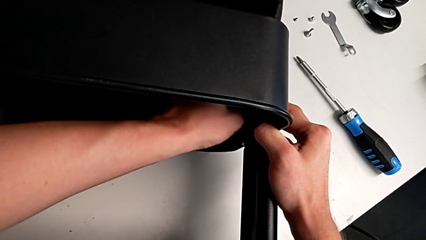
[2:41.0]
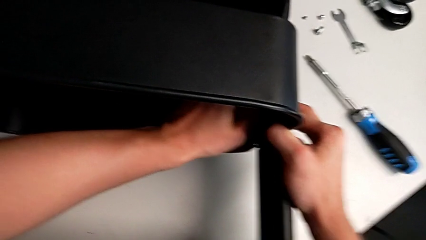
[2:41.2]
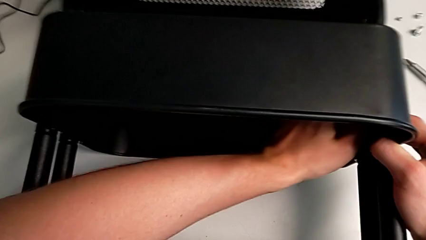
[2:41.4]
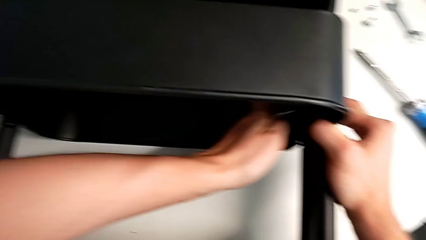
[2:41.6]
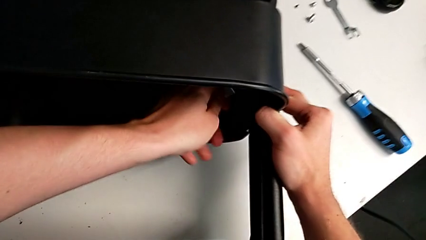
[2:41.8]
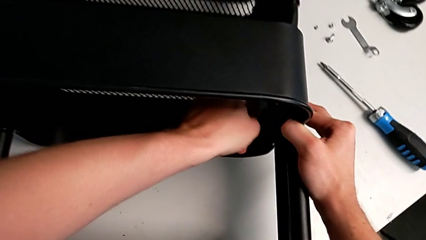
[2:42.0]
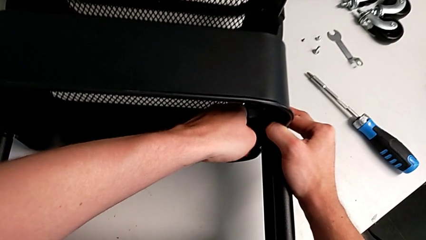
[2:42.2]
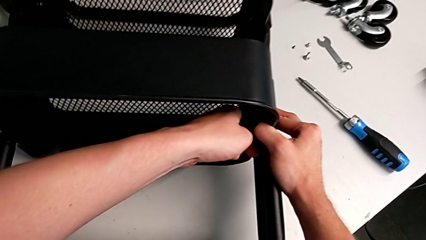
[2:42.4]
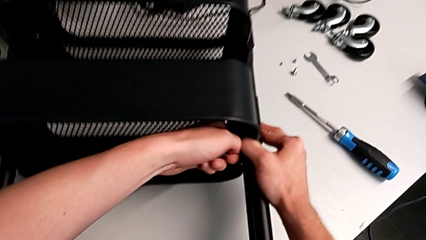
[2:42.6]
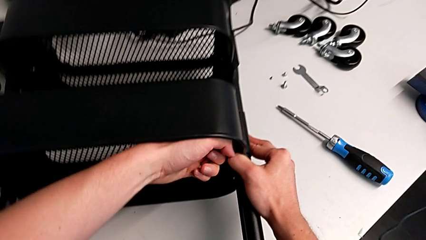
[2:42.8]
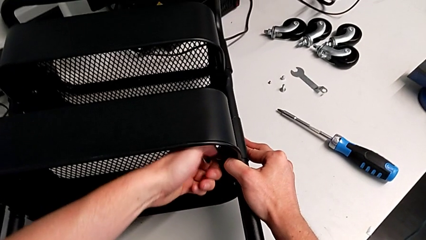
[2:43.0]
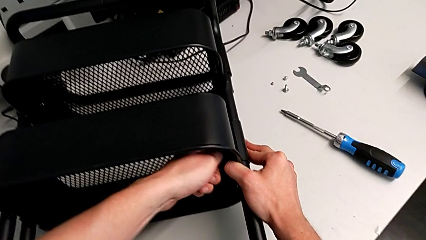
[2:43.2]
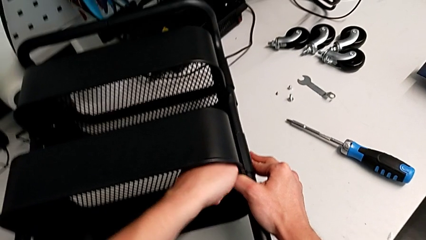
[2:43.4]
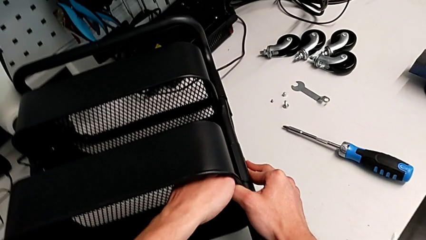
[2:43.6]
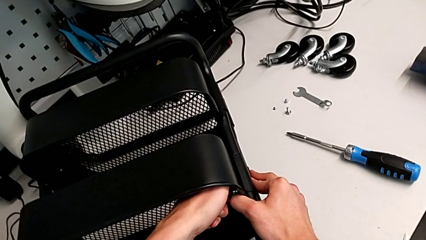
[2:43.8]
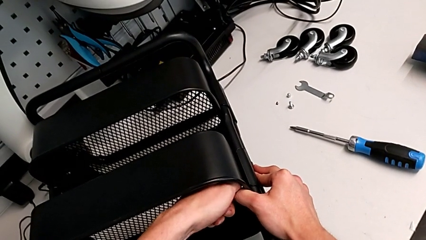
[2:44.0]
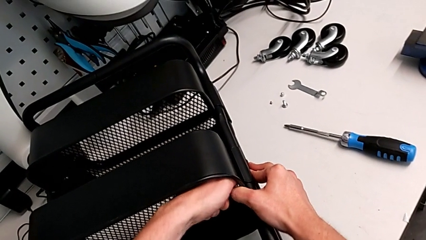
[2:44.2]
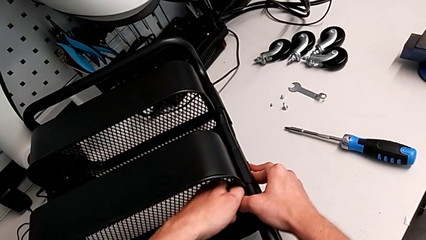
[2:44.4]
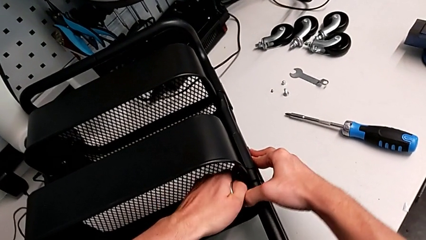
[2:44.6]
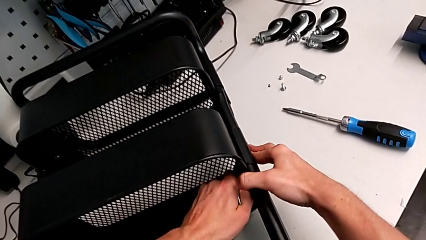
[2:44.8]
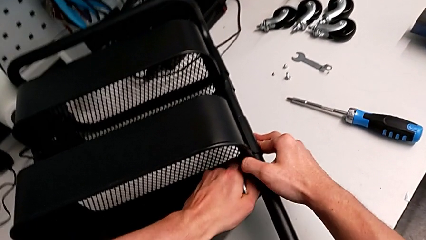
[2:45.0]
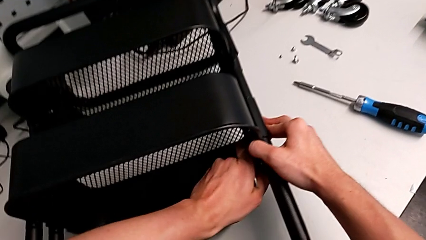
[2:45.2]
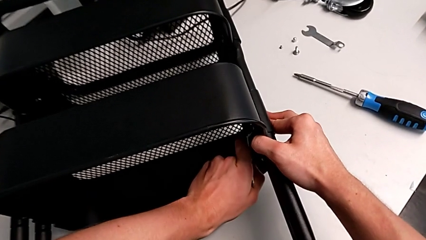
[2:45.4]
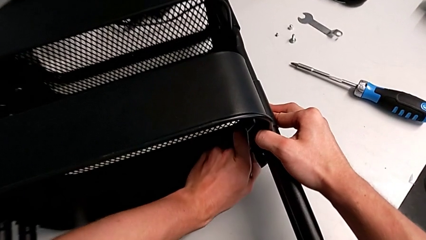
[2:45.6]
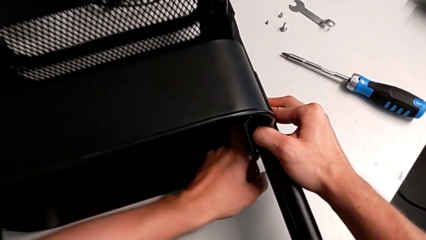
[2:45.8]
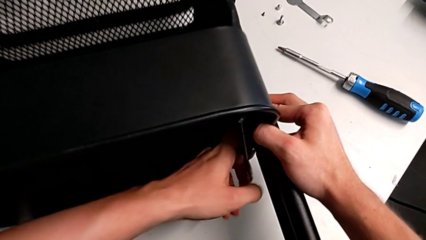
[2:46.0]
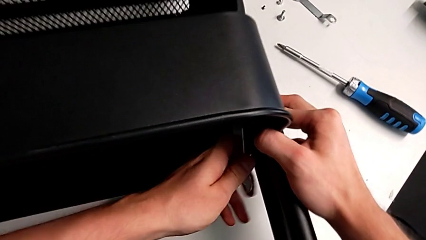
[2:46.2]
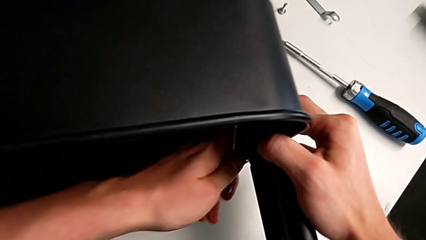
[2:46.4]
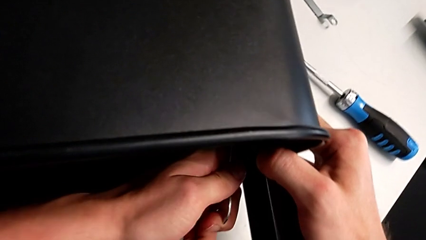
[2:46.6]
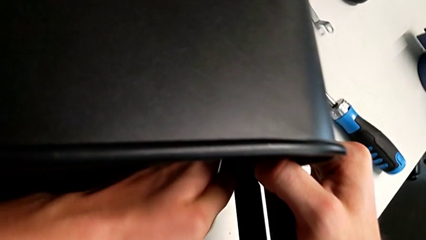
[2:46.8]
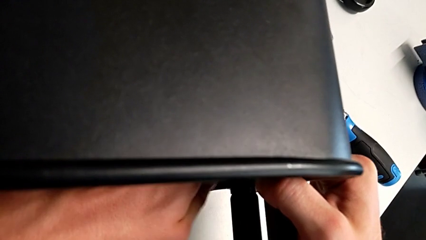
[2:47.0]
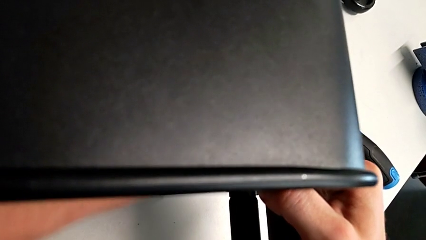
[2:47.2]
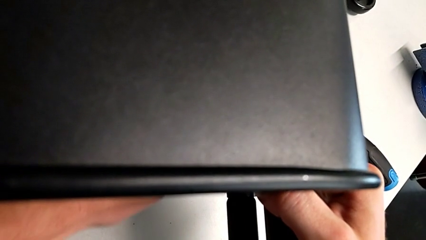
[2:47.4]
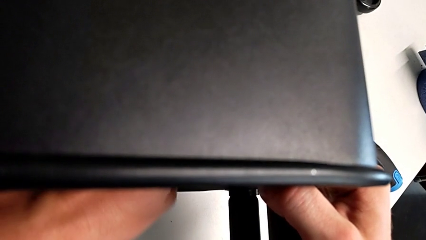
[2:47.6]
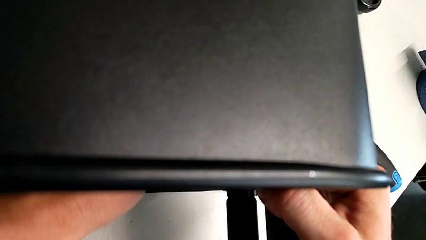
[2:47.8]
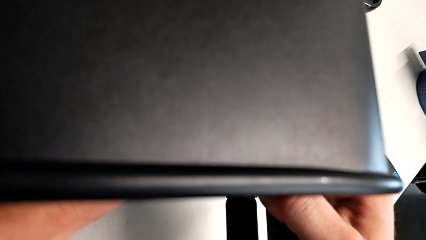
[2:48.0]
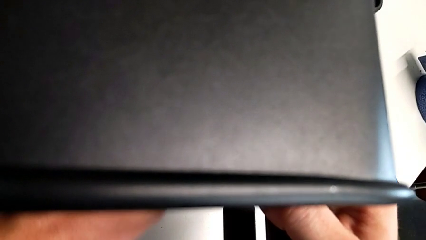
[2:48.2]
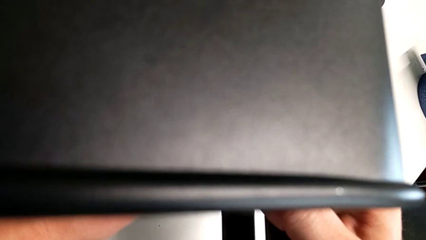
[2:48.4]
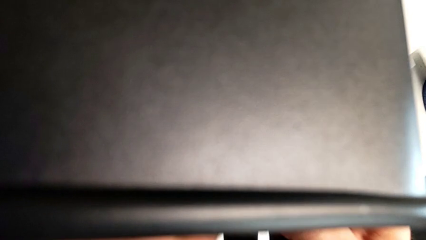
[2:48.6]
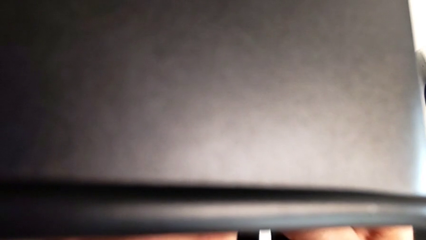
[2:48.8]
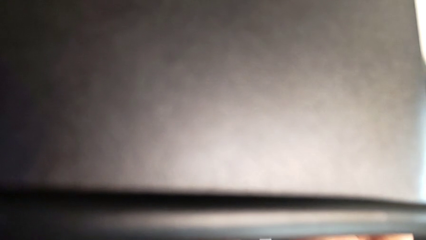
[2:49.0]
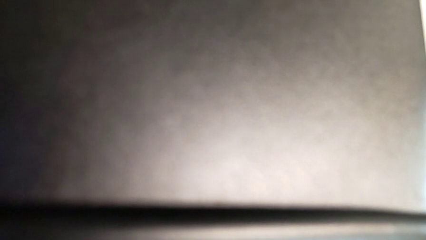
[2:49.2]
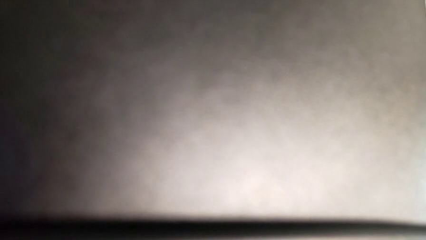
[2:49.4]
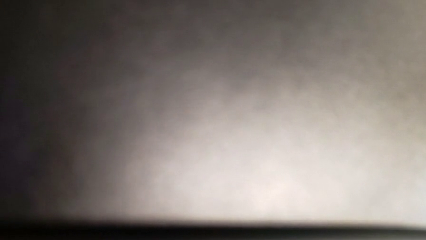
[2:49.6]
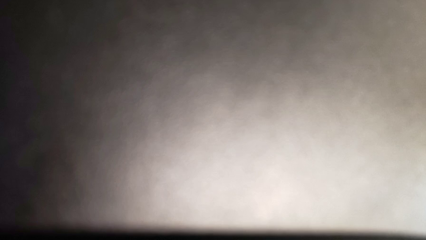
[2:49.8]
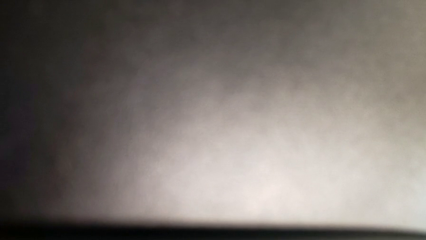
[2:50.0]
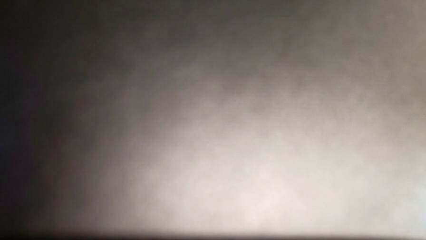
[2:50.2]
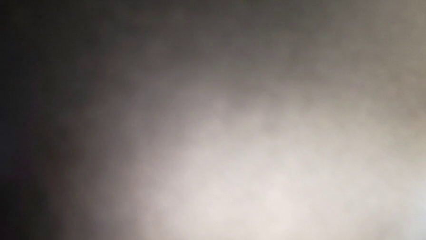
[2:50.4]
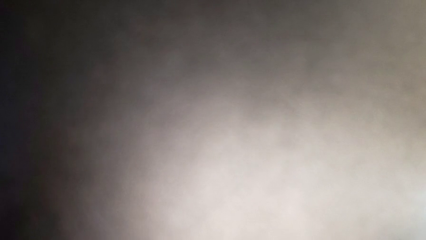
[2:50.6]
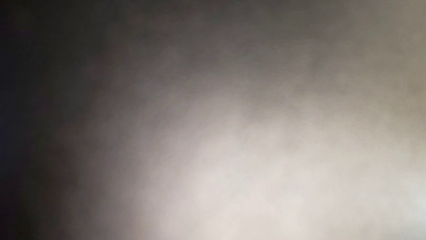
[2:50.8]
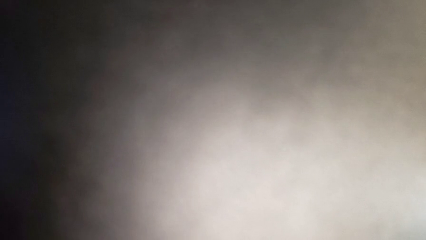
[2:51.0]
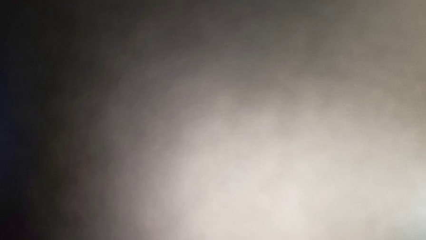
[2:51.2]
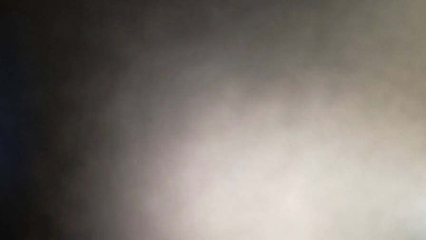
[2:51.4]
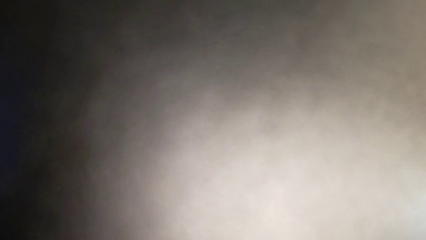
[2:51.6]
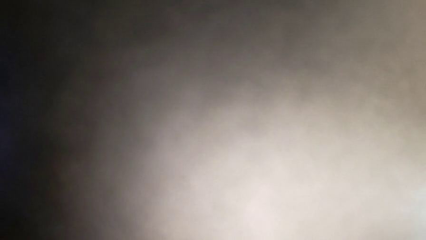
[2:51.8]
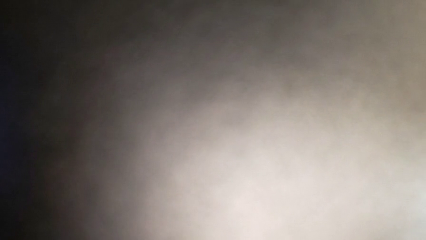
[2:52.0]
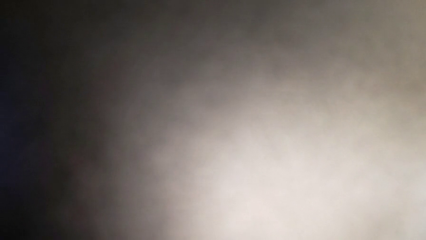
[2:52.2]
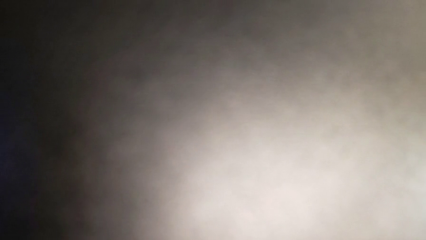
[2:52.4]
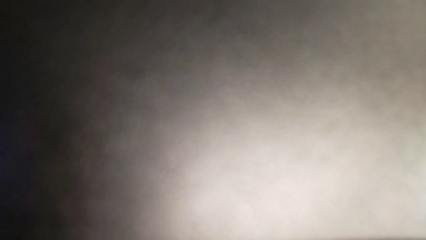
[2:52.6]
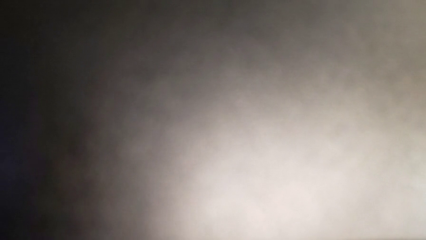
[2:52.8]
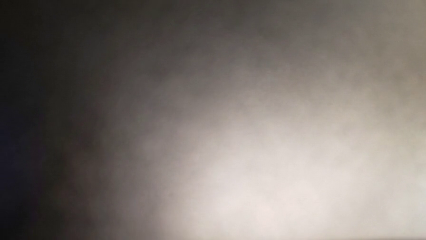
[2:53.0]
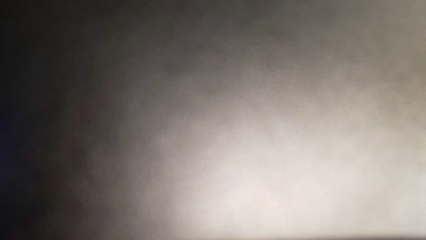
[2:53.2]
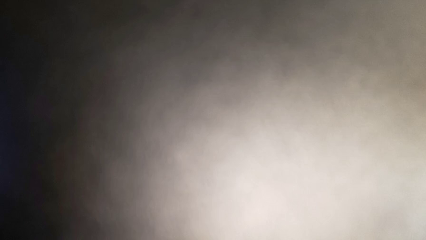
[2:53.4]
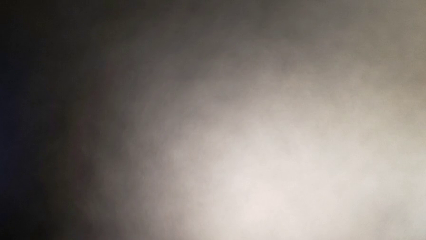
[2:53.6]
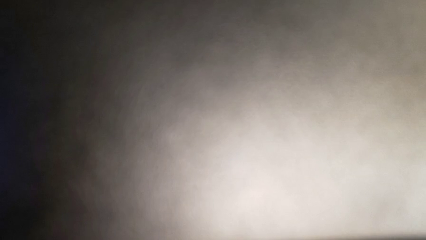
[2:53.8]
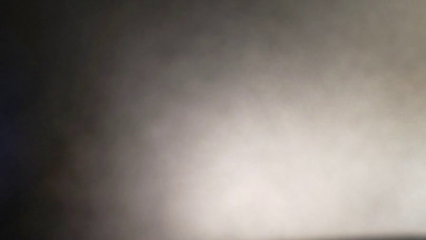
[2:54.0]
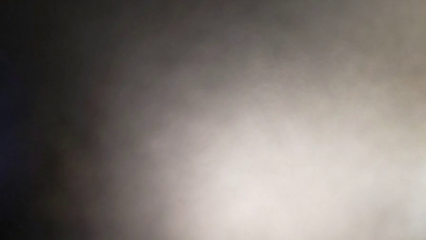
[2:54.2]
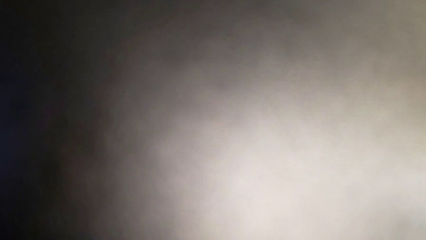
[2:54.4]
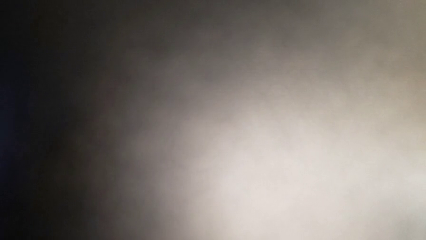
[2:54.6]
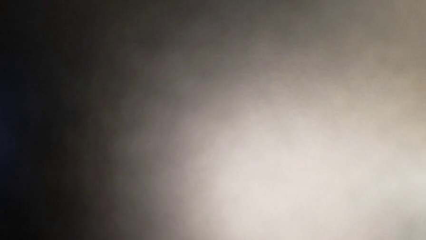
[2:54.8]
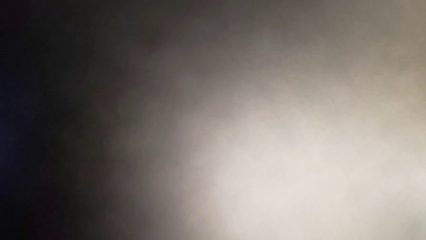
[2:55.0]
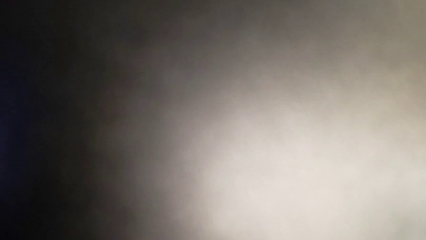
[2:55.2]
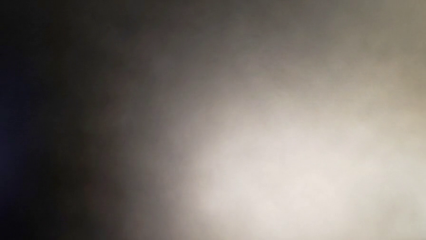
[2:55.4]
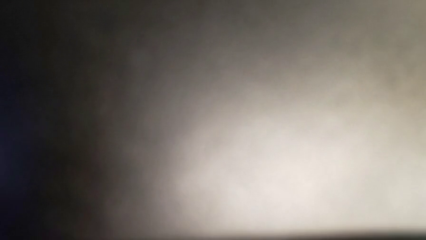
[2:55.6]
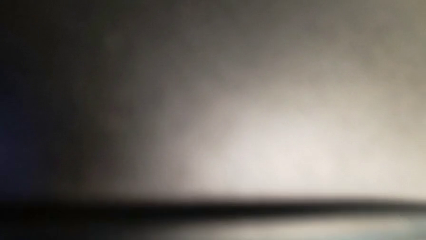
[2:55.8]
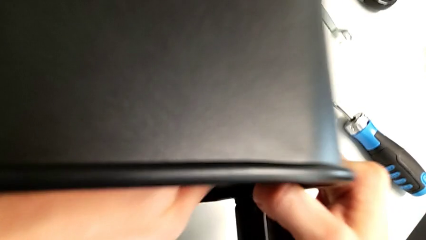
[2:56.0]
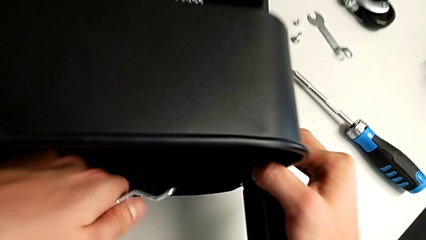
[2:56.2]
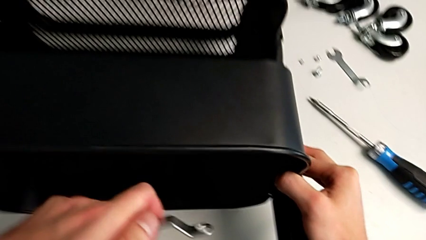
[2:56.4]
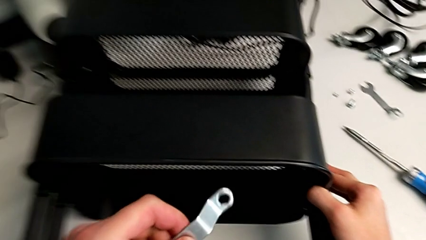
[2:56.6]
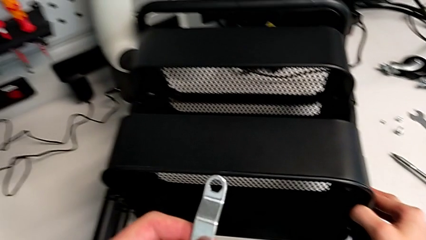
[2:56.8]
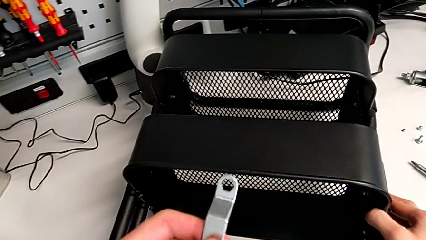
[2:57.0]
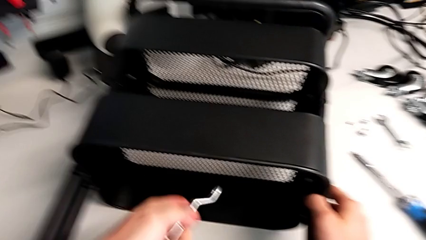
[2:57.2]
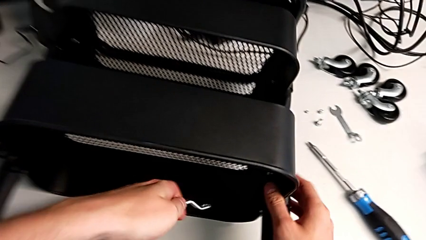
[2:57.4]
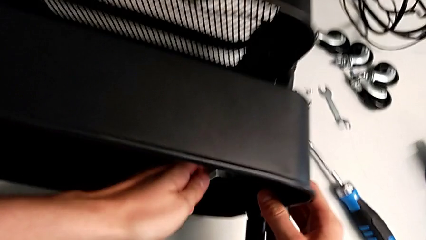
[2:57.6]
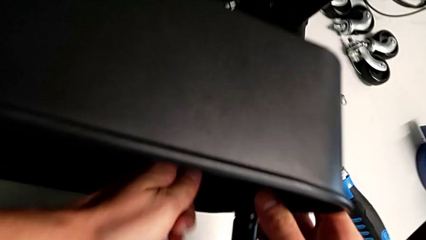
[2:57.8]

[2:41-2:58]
The camera wearer is attempting to unscrew the second screw from the middle tray. They keep unscrewing the screw.
